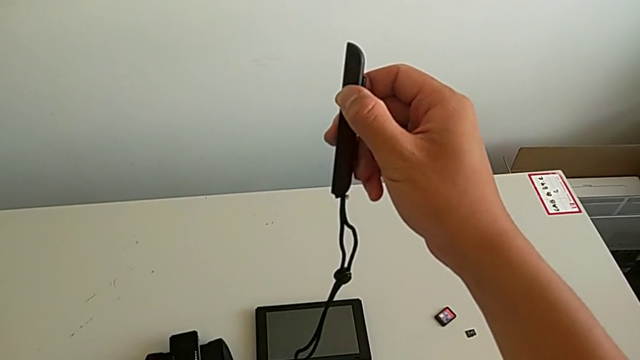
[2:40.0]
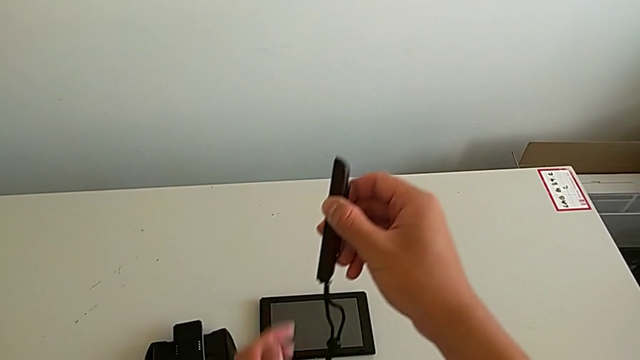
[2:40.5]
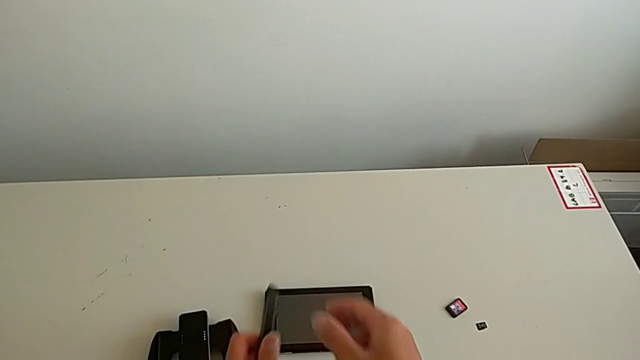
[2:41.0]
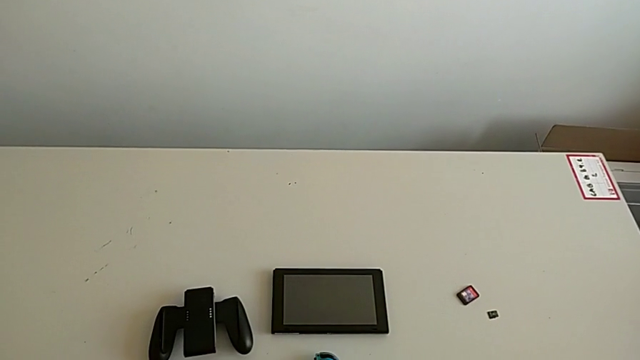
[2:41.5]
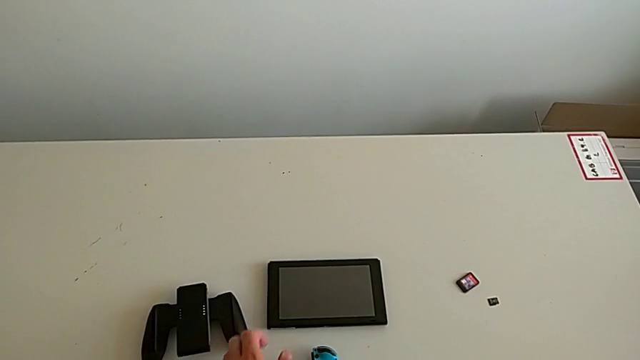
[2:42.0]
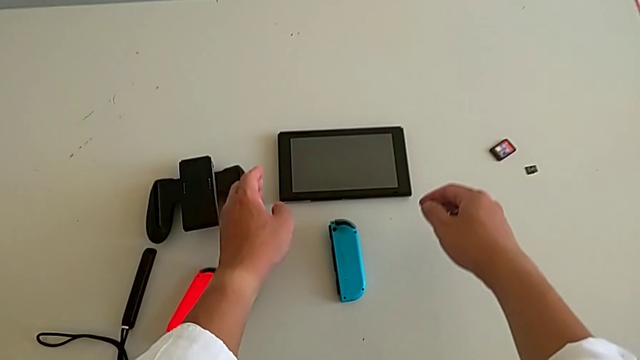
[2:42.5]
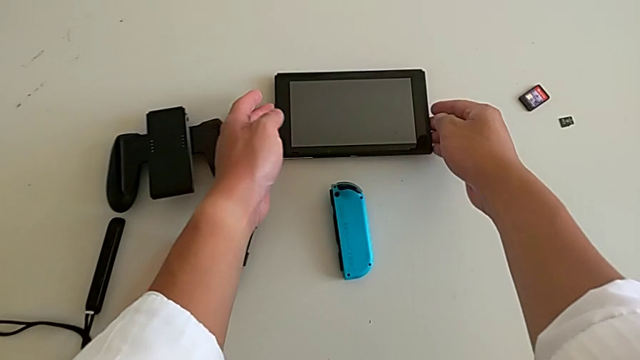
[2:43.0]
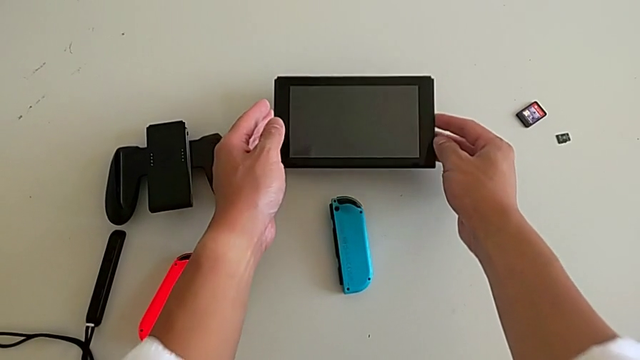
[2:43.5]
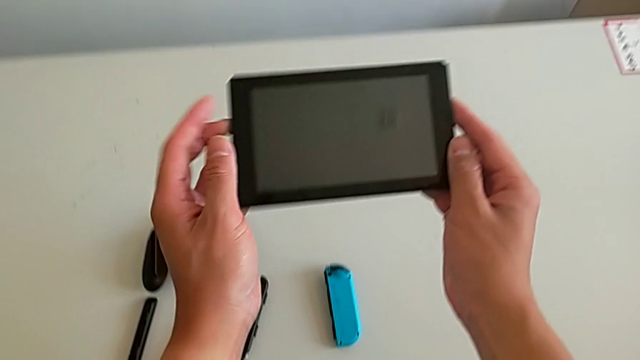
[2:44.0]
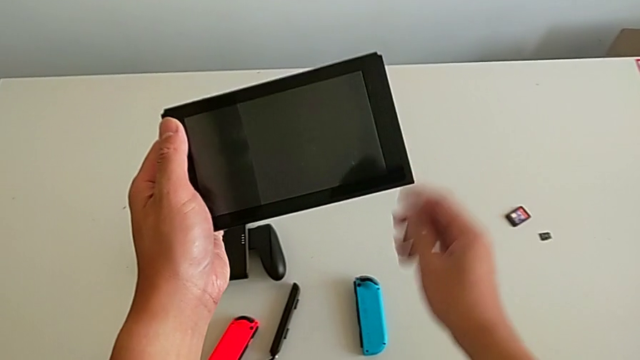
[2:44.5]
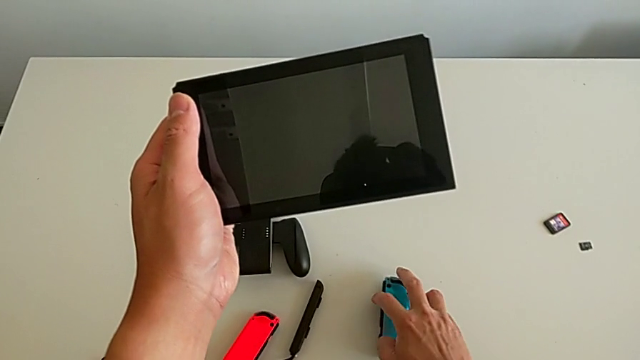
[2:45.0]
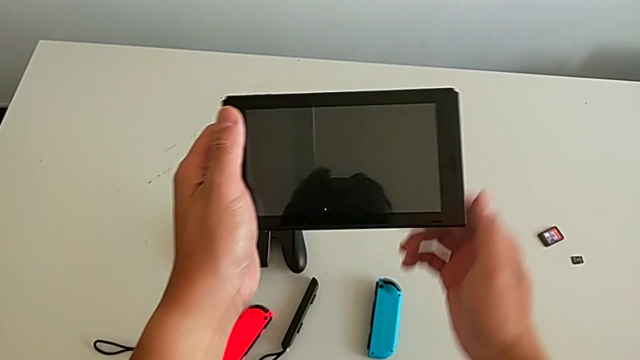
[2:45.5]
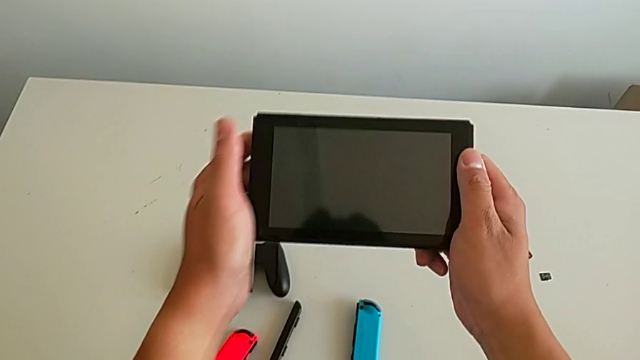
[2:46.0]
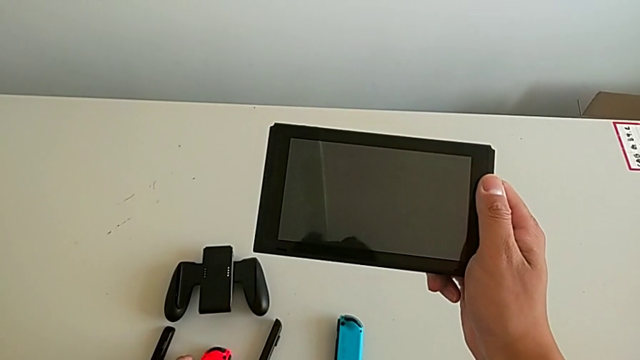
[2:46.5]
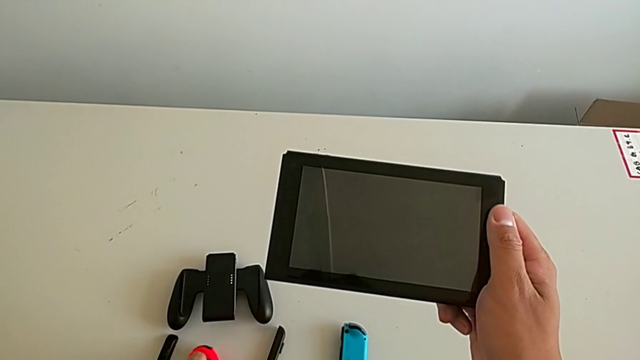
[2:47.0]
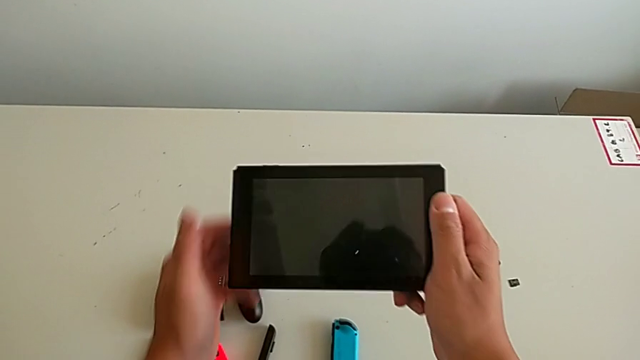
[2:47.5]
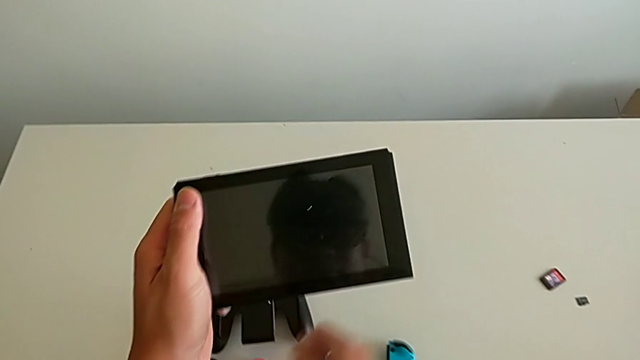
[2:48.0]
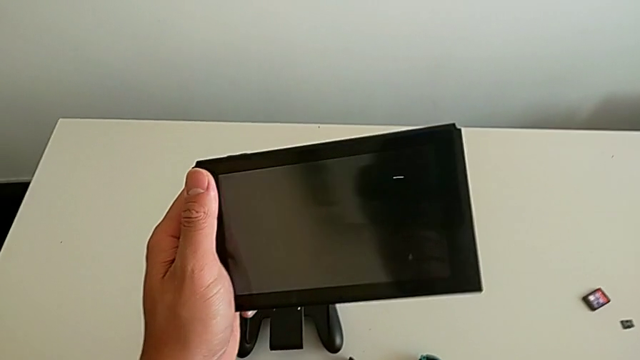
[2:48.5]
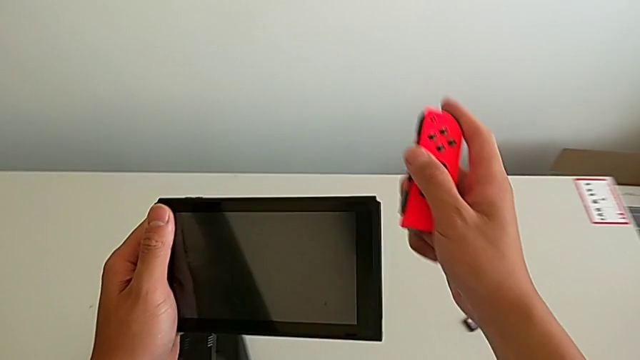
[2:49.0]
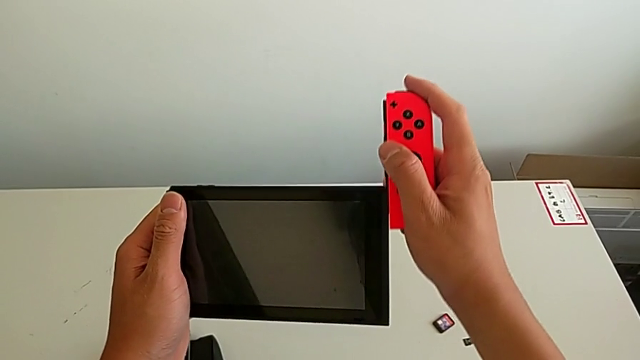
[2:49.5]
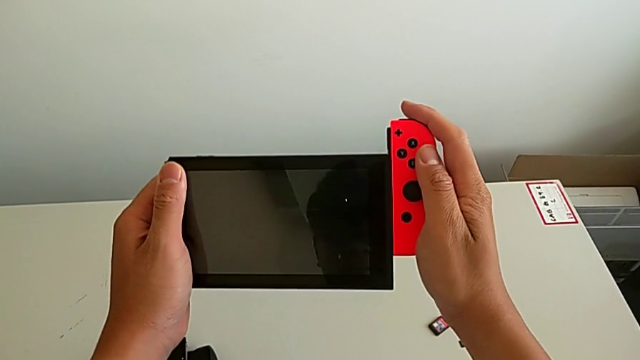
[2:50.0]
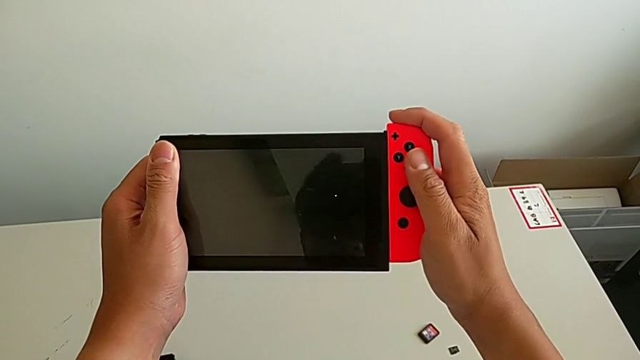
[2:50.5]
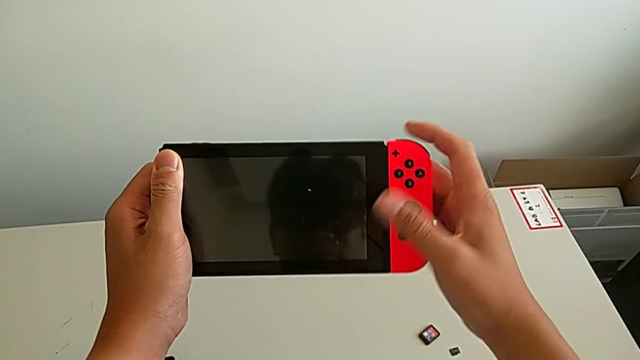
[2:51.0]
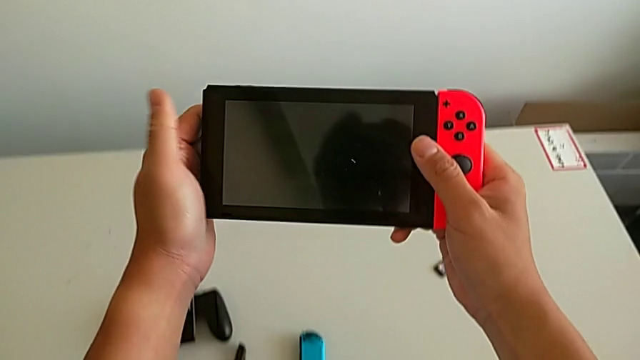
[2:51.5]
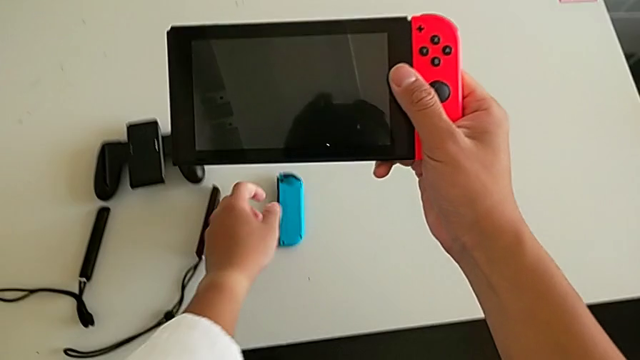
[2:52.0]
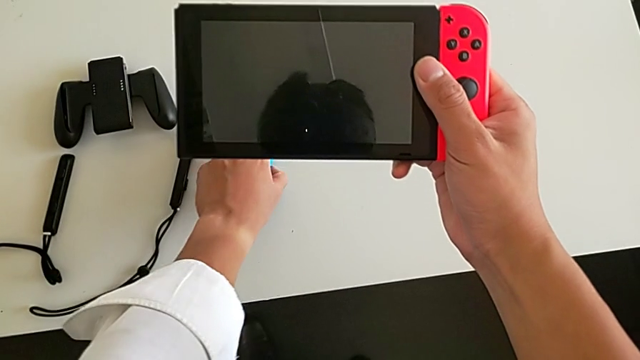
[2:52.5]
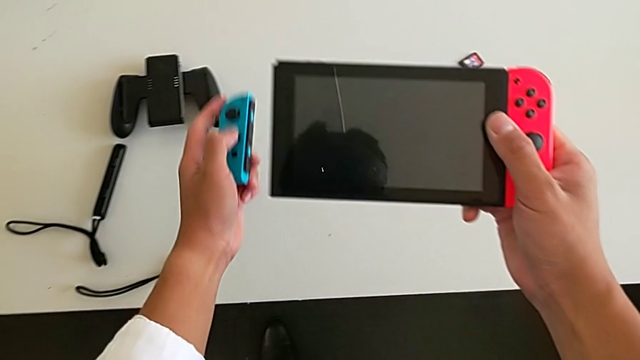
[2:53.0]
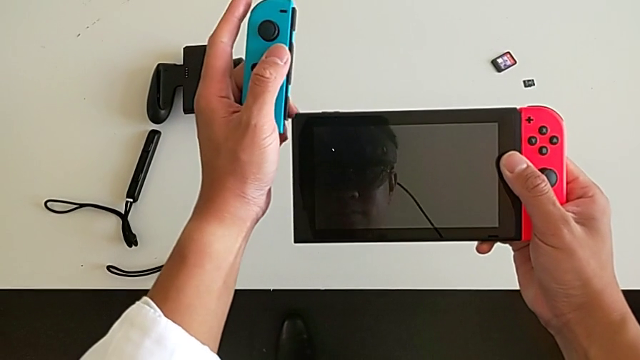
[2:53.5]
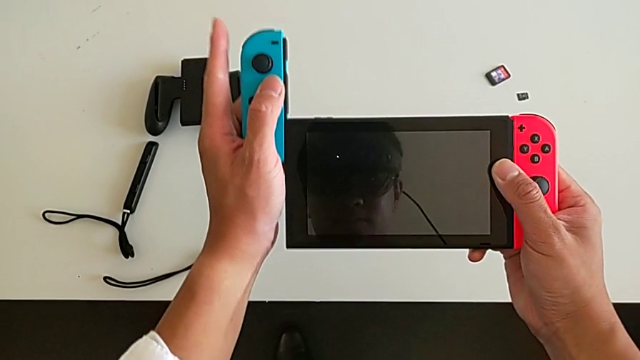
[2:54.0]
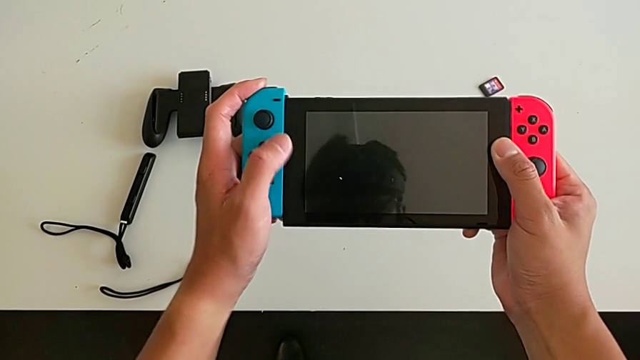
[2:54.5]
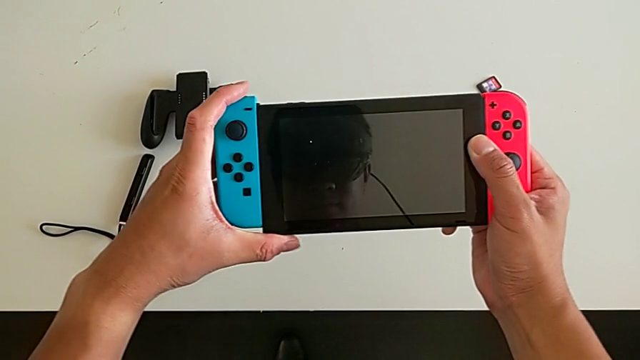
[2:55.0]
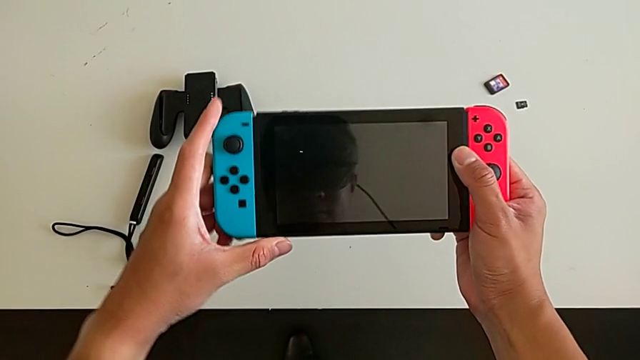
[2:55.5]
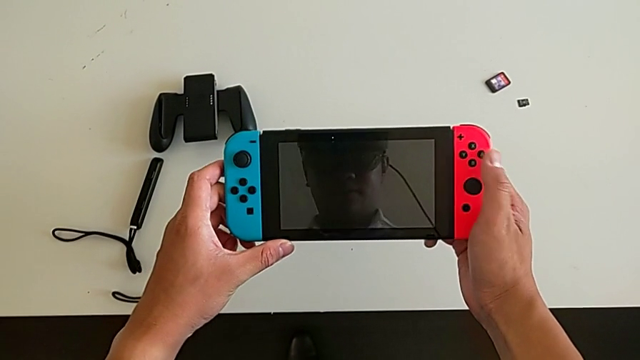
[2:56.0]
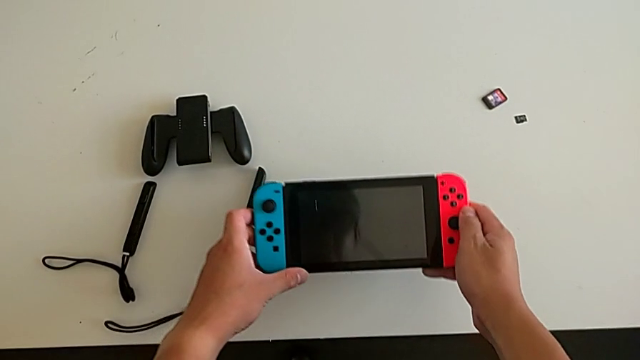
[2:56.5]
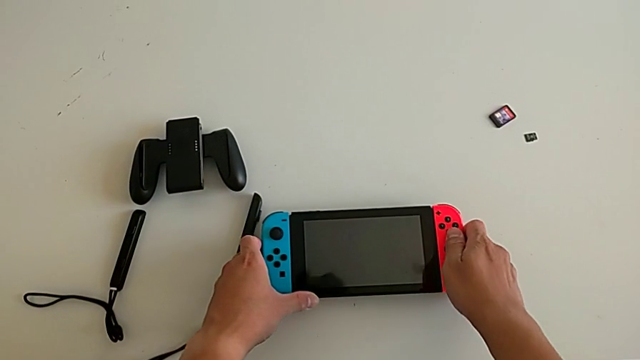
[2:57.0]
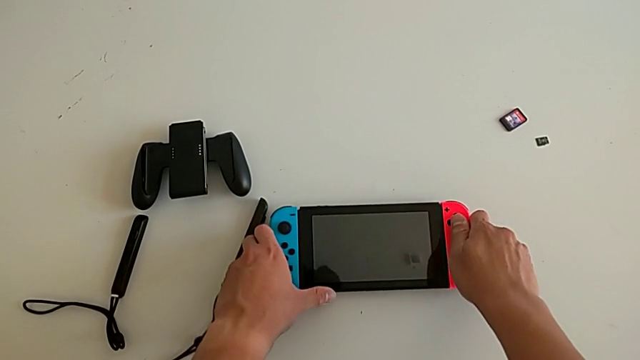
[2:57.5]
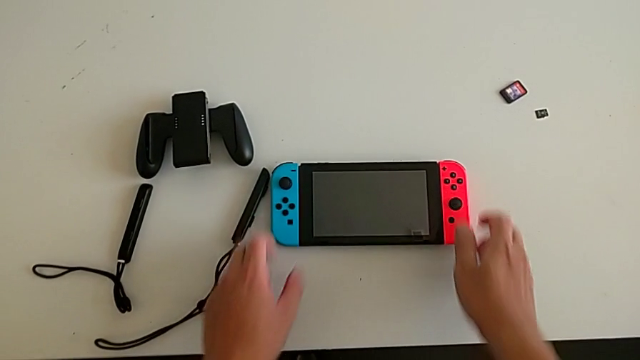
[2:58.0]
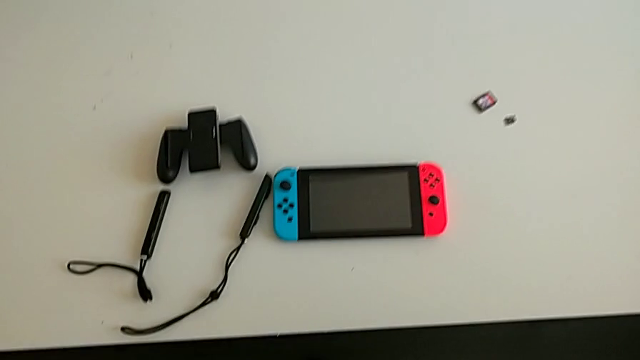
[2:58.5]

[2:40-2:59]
The camera wearer inserts the Joy-Con controllers into the screen. They place the red Joy-Con controller, grab the Nintendo Switch, grab the red Joy-Con controller, slide it, grab the blue Joy-Con controller, slide it and place the Nintendo Switch.

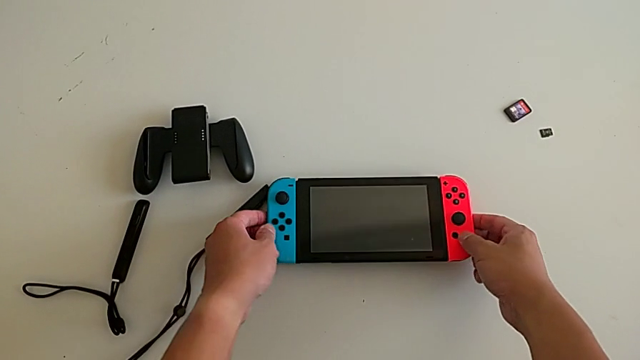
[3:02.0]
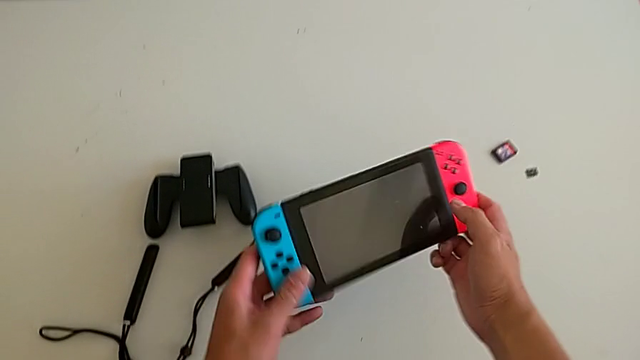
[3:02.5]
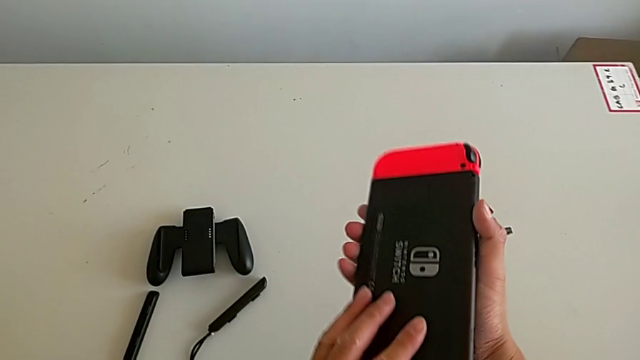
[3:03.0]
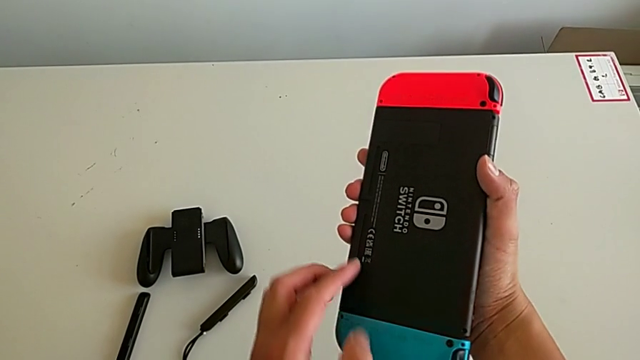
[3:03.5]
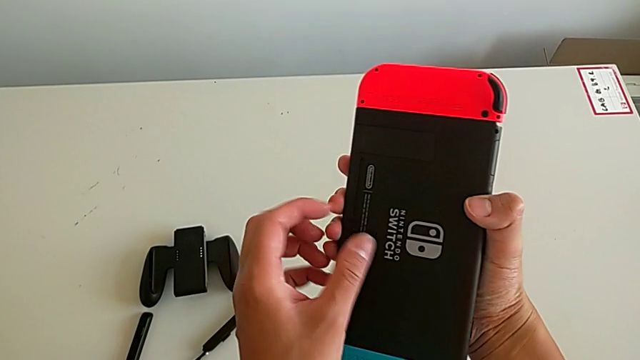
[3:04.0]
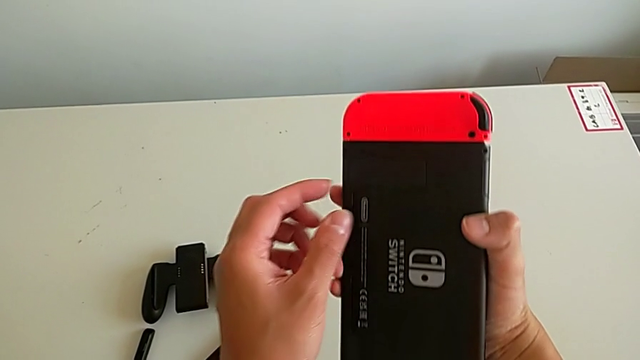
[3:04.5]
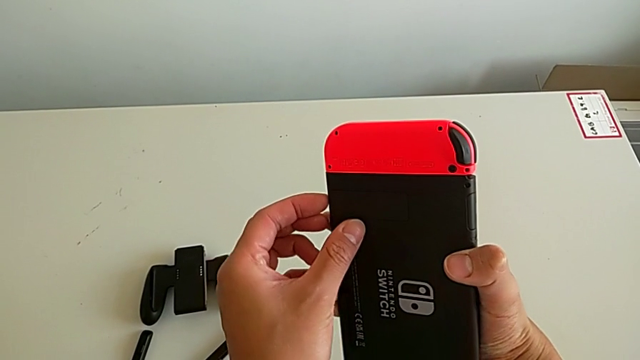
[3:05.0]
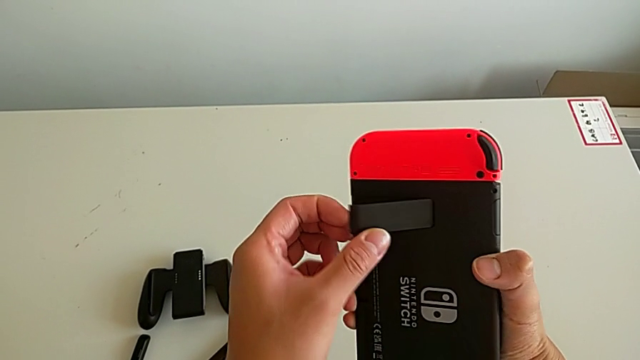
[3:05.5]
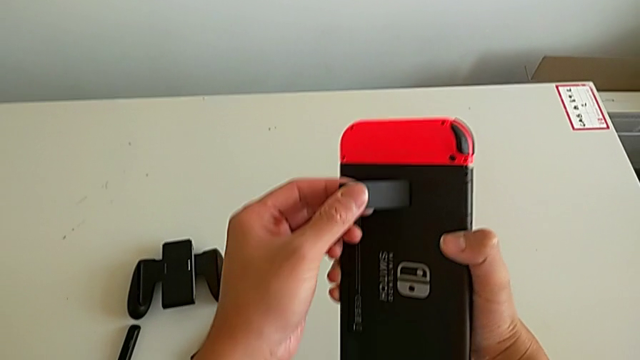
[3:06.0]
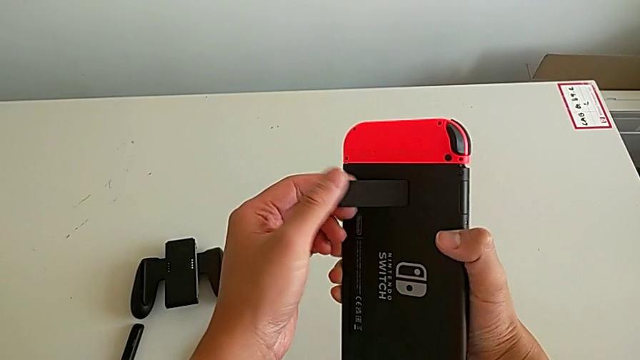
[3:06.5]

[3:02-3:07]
The camera wearer is making the switch stand. They grab the Nintendo Switch, flip it and begin to pull the kickstand.
